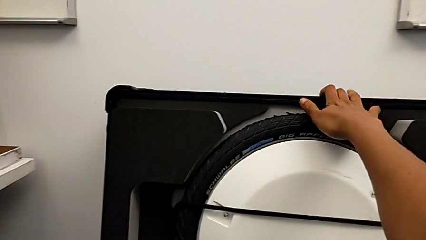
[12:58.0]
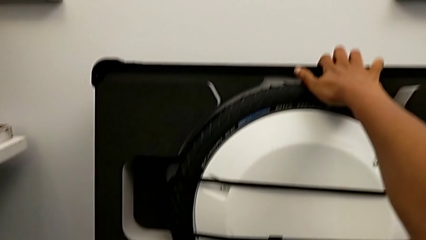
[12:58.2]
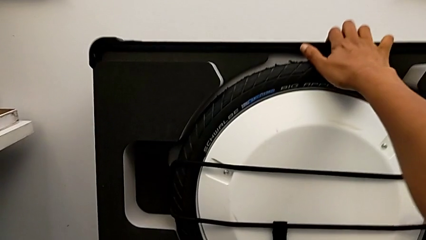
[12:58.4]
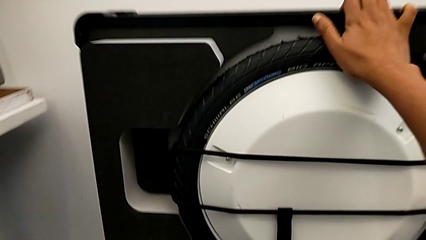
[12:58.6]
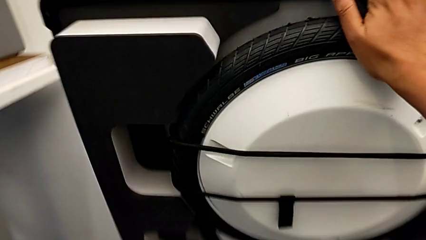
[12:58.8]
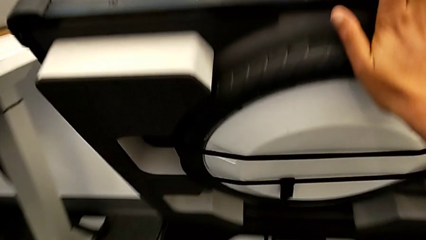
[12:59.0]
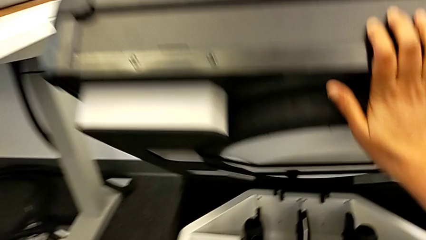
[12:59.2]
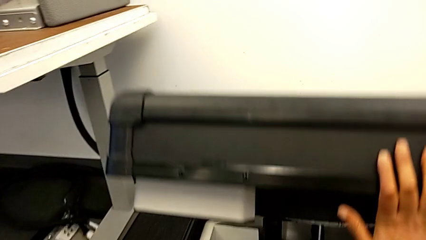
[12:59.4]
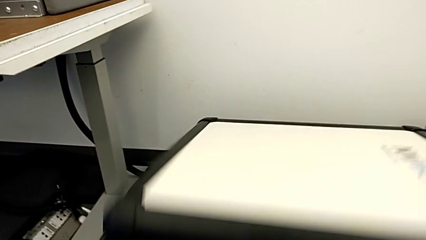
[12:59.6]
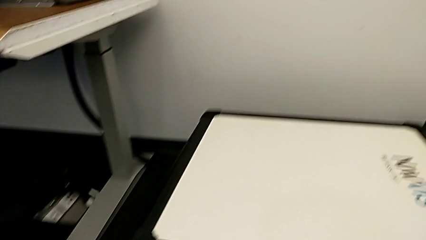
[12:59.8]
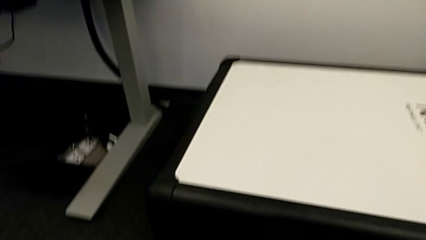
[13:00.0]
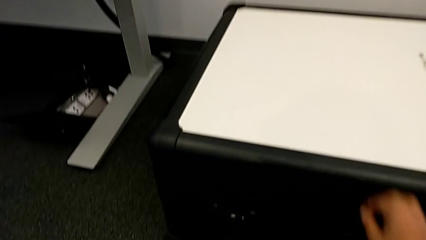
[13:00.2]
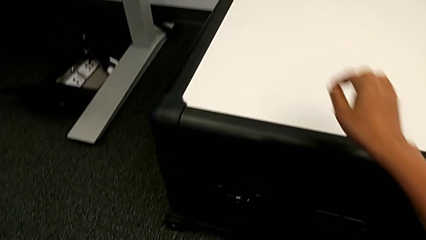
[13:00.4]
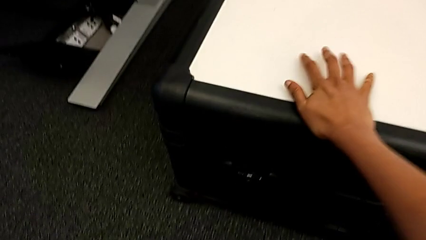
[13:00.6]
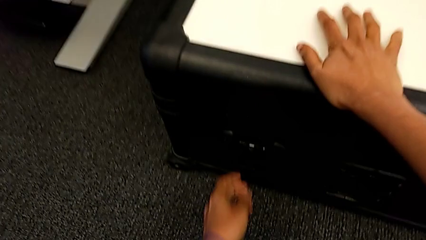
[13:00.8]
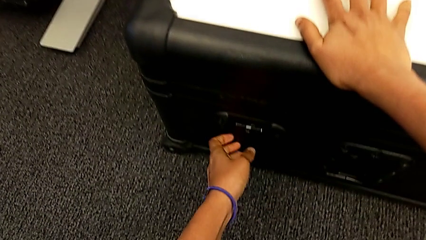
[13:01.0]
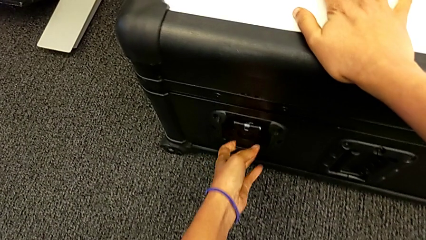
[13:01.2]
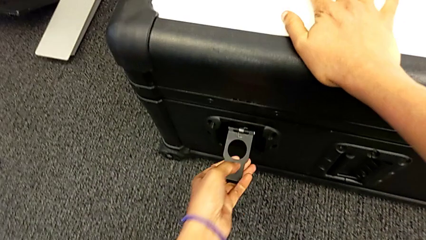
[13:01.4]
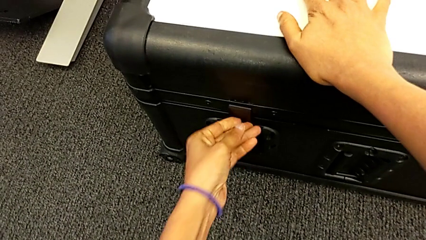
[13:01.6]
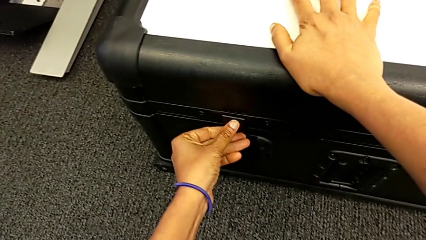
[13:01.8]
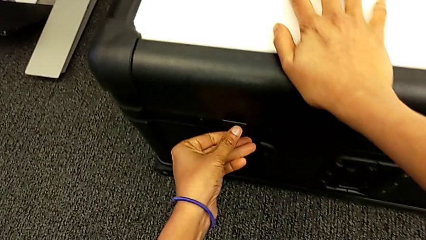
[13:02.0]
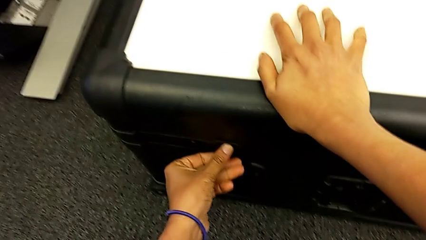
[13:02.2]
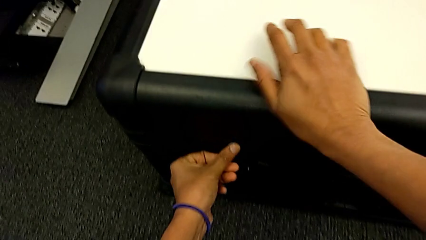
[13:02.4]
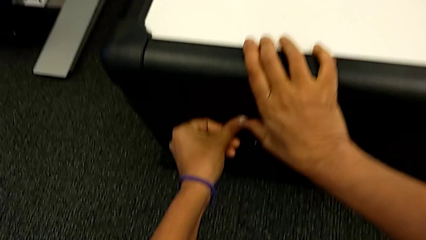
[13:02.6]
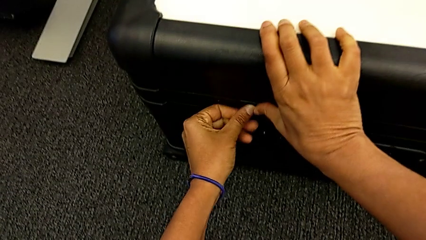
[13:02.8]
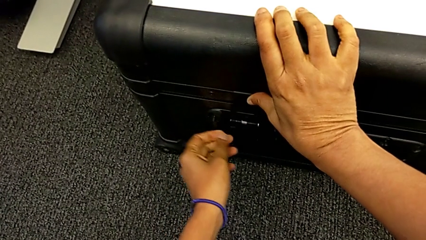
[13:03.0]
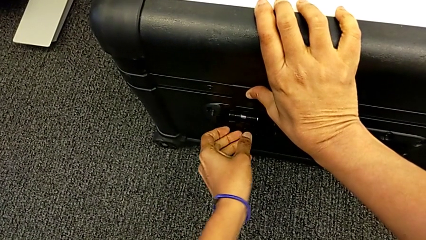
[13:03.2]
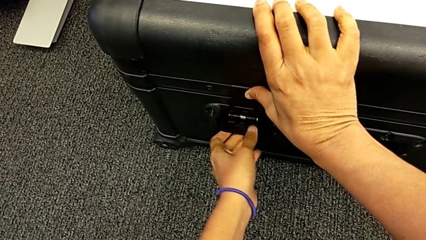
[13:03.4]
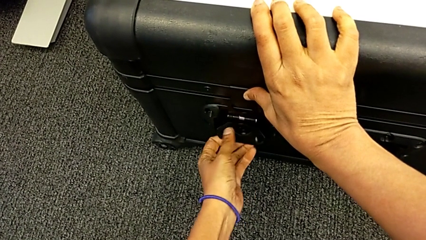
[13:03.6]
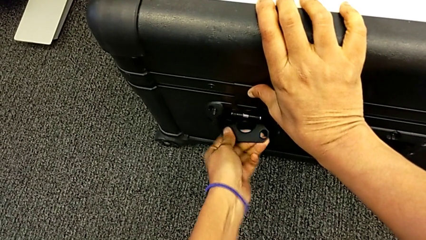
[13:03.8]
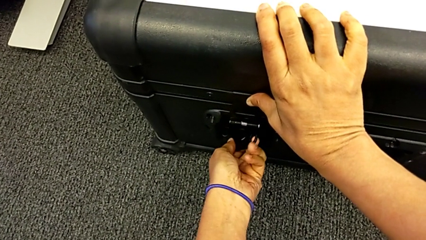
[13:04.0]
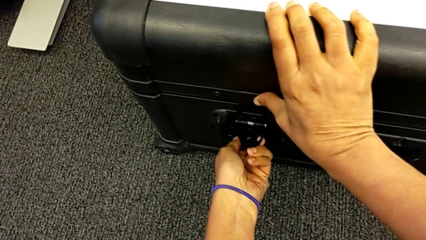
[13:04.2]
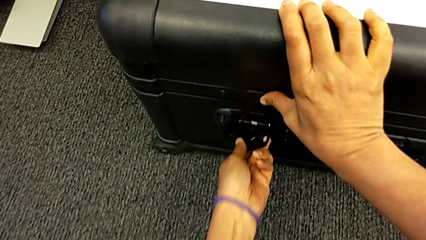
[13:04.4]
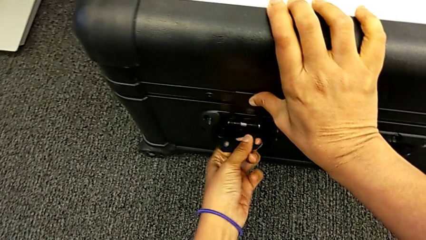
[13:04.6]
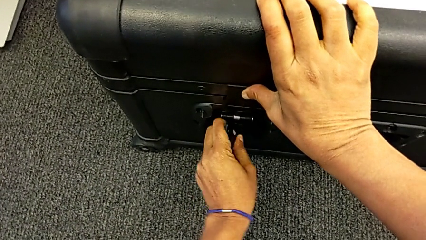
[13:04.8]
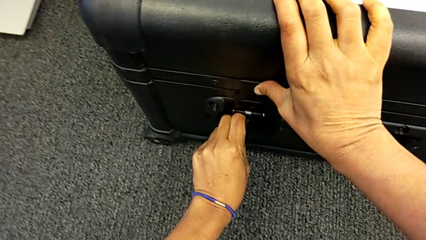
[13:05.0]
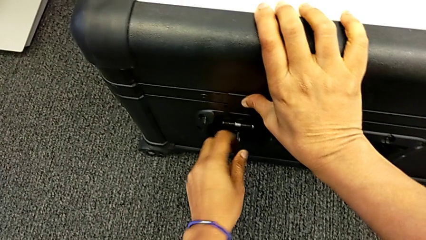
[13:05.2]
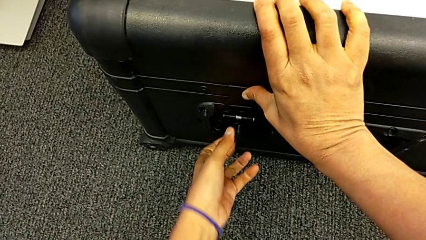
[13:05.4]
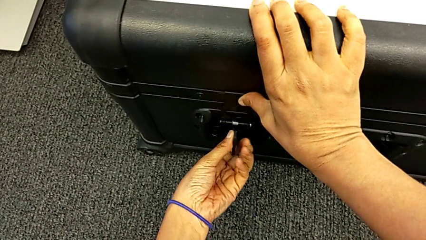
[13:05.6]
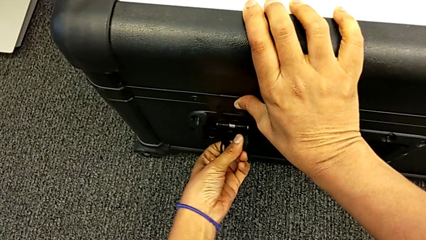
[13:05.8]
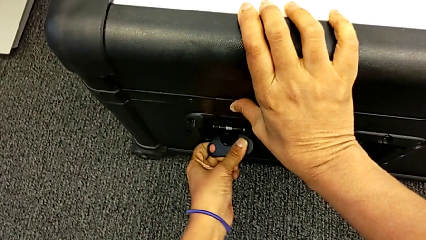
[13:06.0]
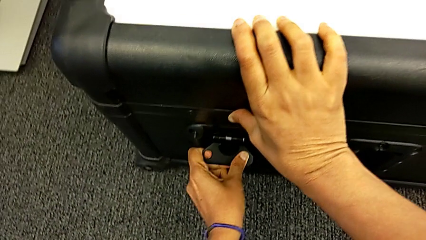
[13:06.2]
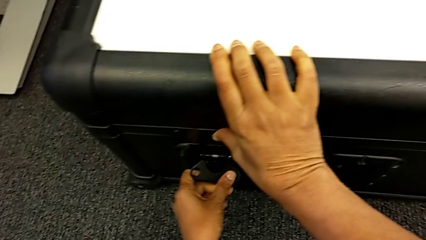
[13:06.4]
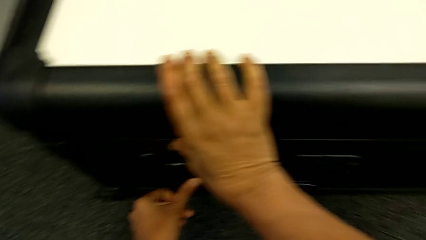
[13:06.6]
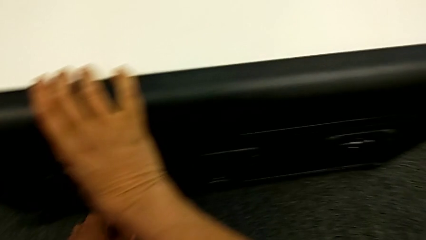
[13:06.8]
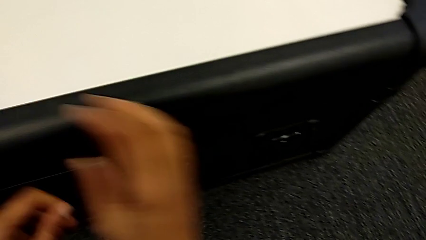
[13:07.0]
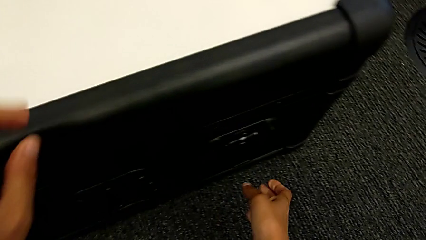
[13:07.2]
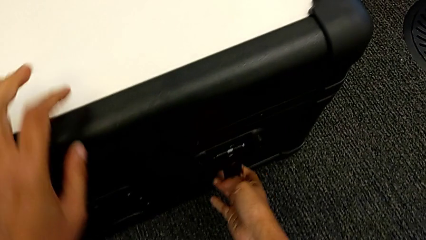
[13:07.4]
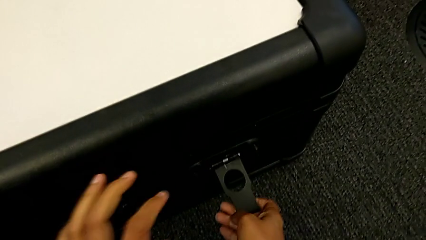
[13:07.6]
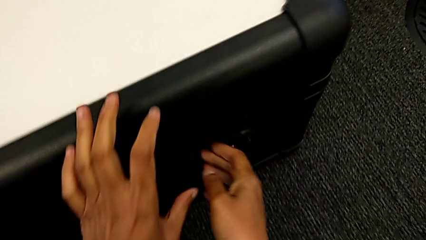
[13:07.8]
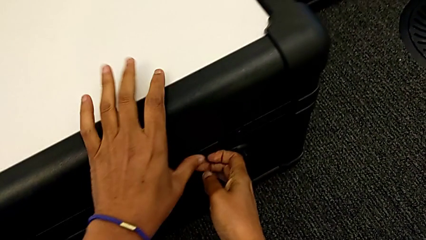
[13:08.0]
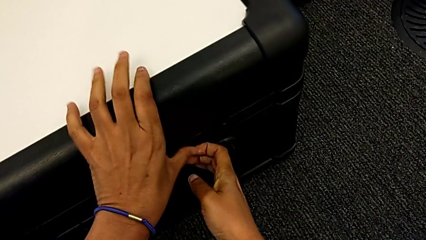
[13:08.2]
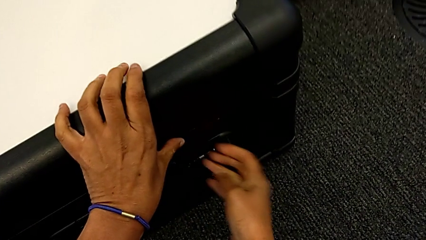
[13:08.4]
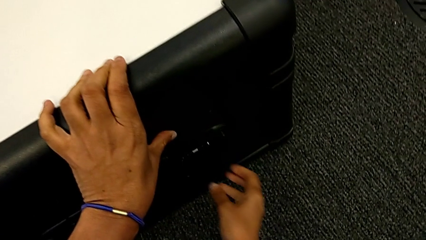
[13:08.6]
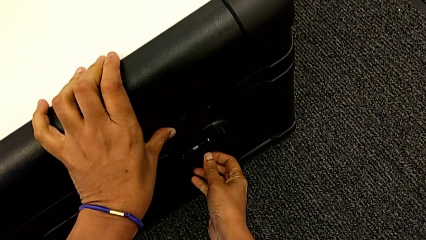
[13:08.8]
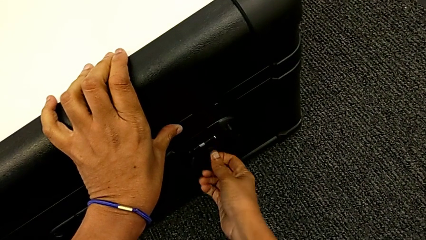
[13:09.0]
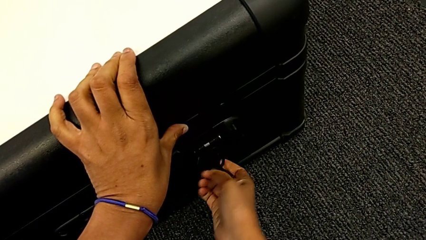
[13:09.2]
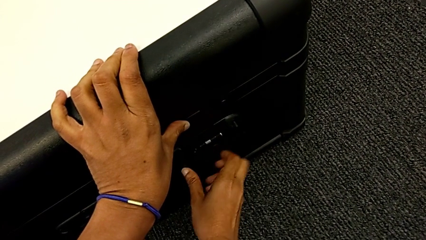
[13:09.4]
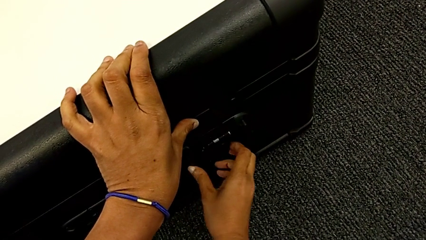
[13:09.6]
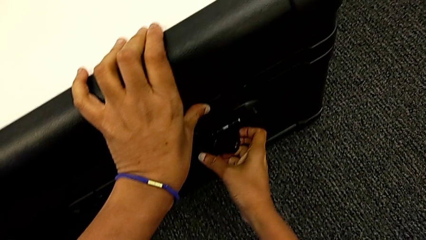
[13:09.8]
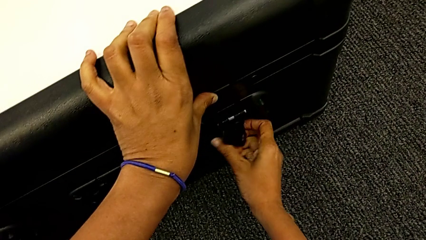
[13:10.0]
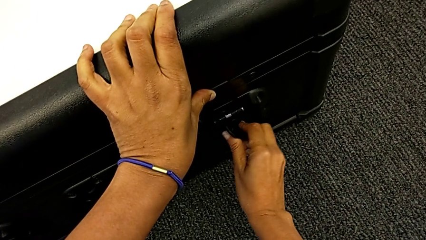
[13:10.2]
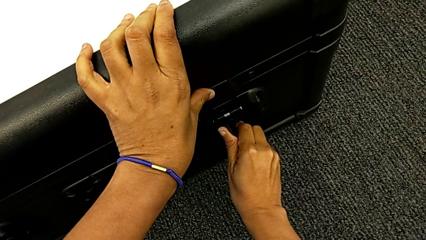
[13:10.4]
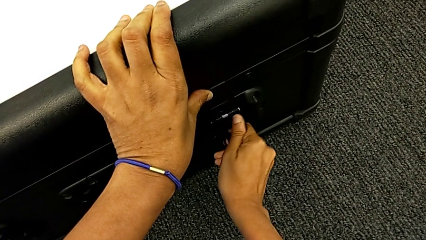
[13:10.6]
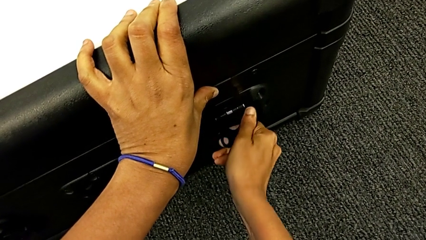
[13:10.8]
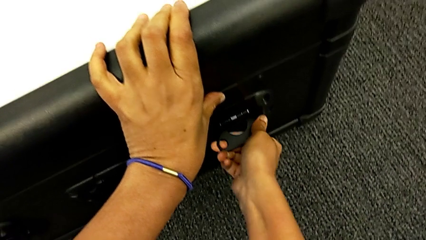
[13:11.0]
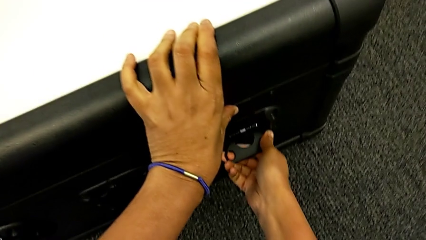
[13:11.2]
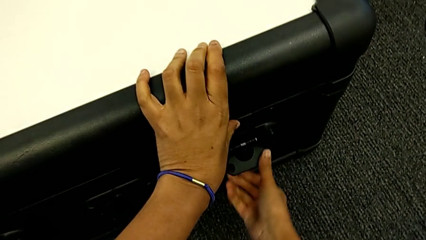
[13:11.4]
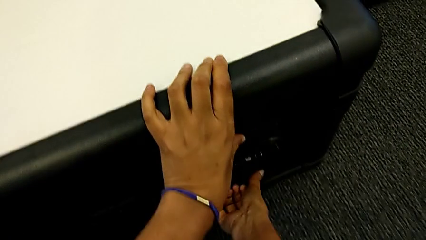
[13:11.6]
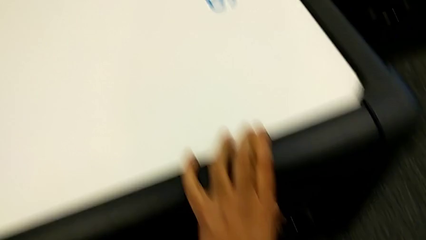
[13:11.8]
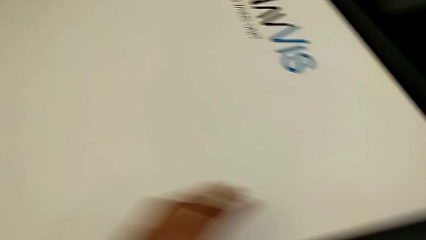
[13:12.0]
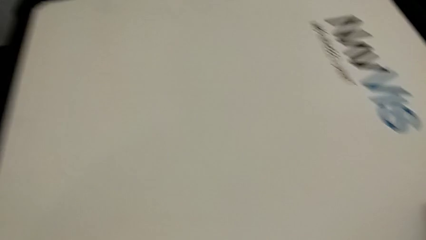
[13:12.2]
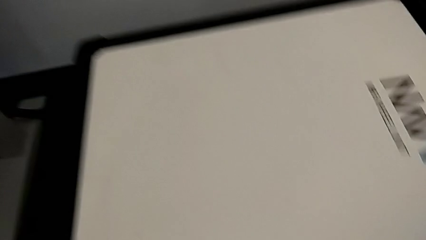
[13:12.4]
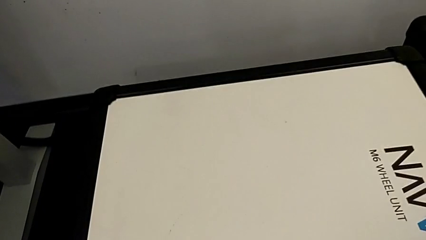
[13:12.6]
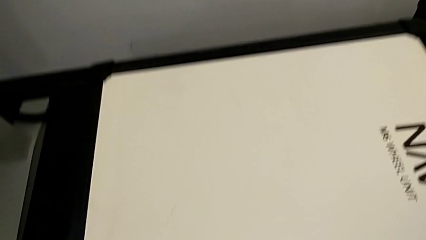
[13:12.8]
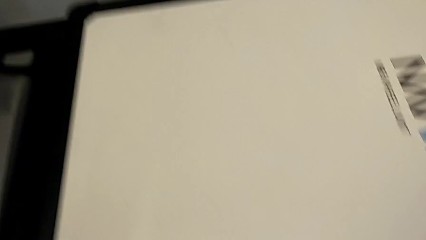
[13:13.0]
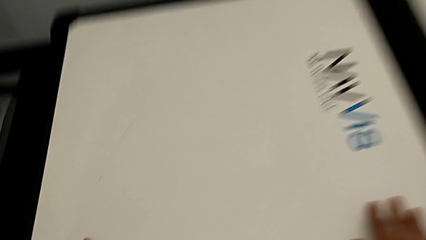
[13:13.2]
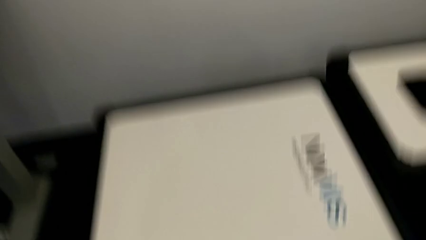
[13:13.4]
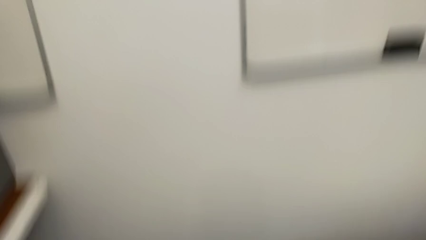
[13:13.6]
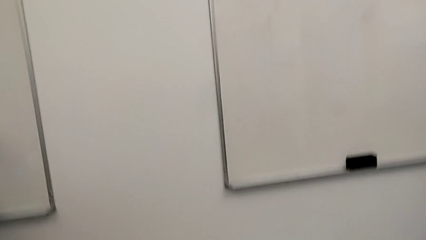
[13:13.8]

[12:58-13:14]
The camera wearer is disassembling the wheels. They close the box and close the box lock twice.
